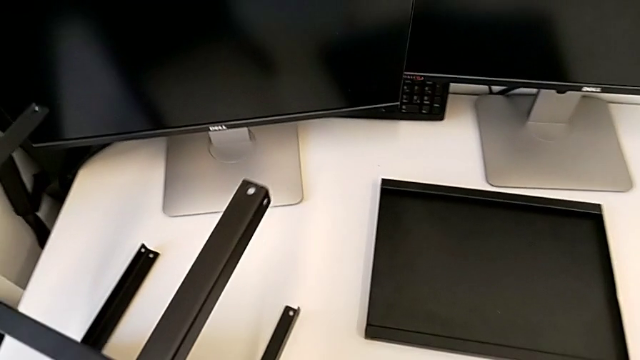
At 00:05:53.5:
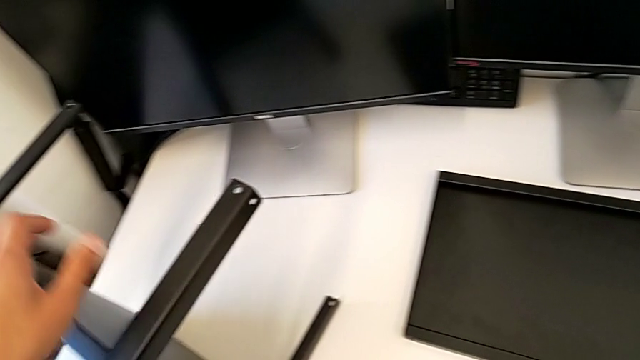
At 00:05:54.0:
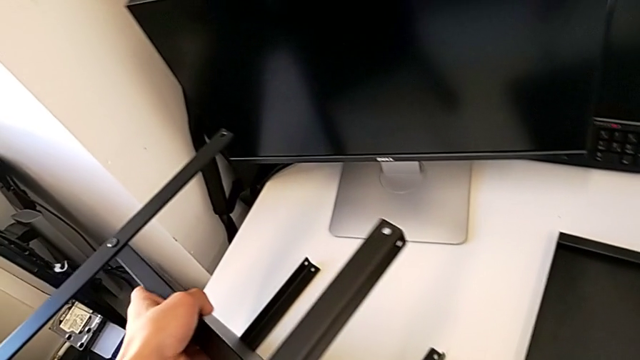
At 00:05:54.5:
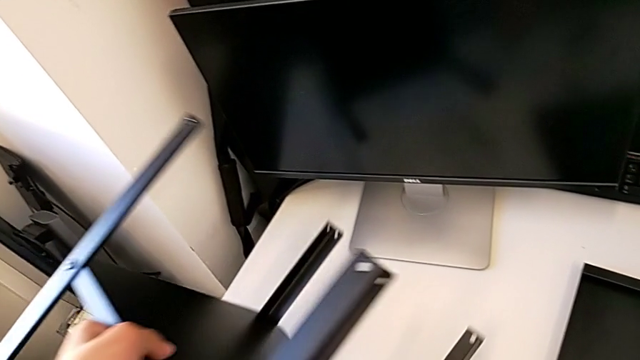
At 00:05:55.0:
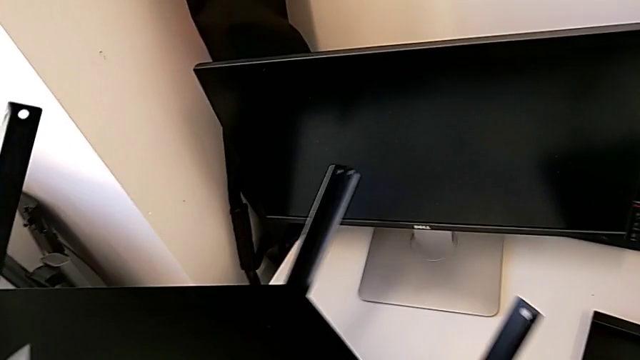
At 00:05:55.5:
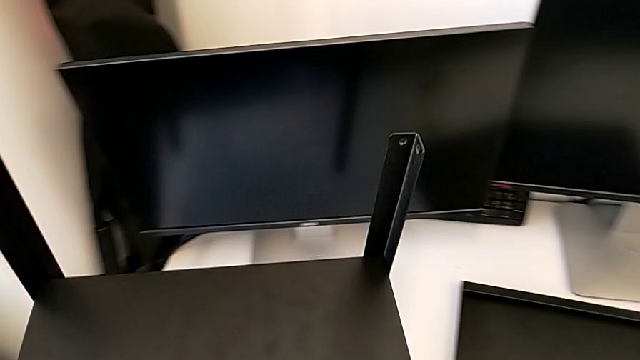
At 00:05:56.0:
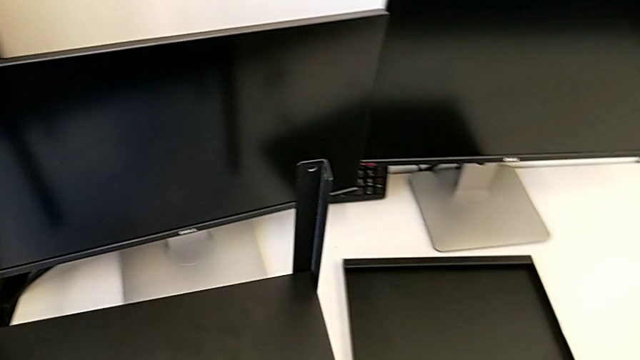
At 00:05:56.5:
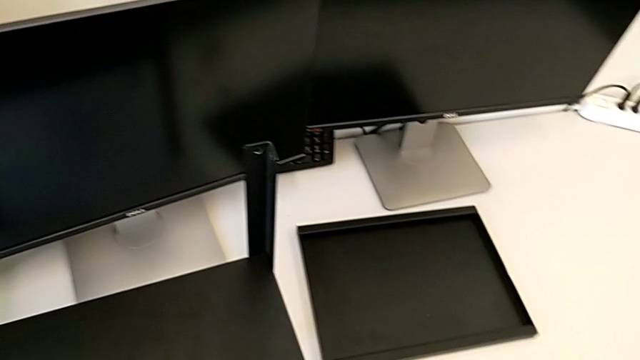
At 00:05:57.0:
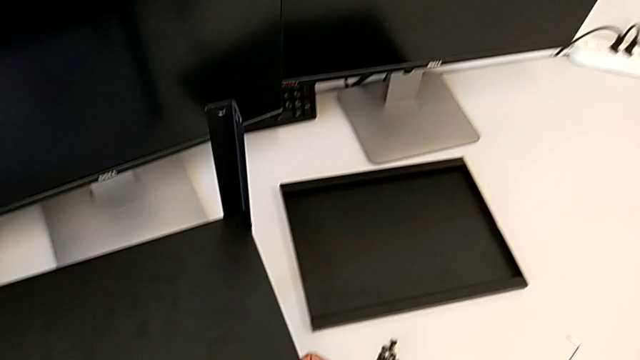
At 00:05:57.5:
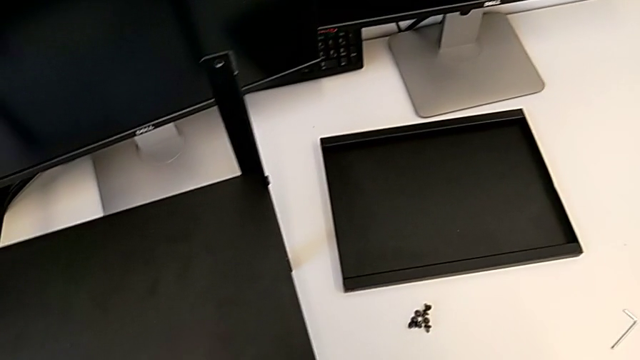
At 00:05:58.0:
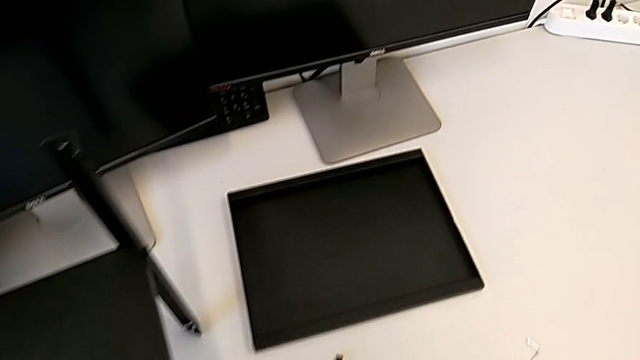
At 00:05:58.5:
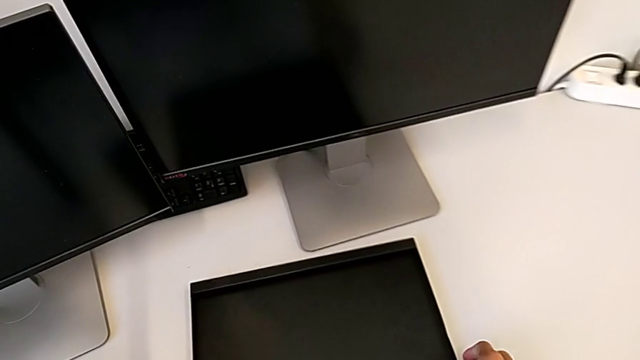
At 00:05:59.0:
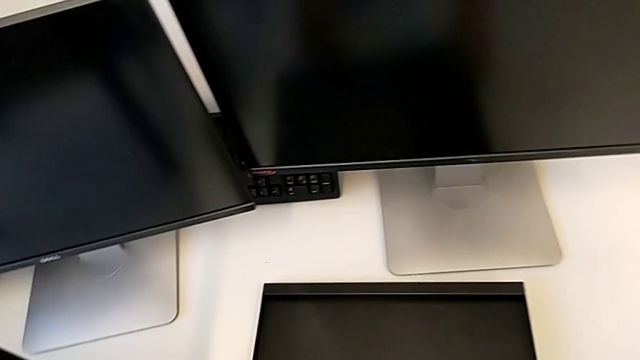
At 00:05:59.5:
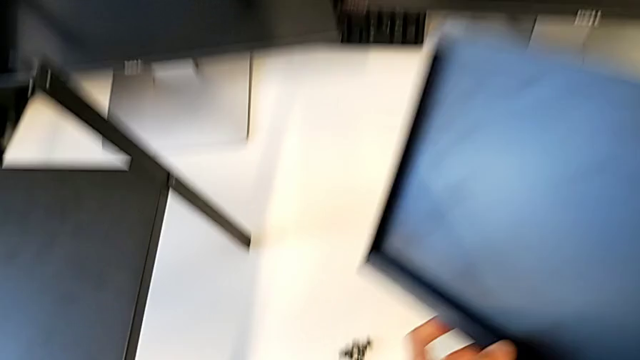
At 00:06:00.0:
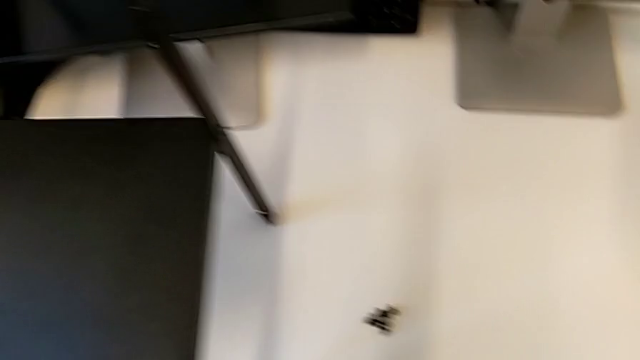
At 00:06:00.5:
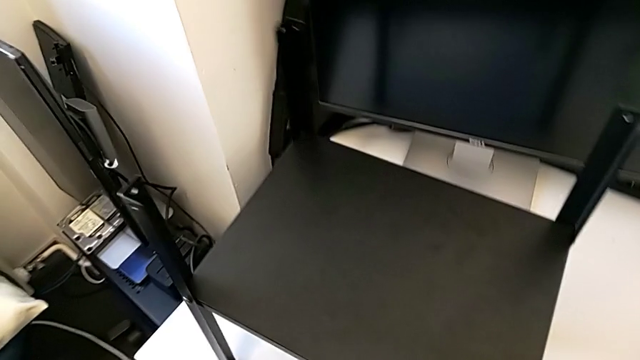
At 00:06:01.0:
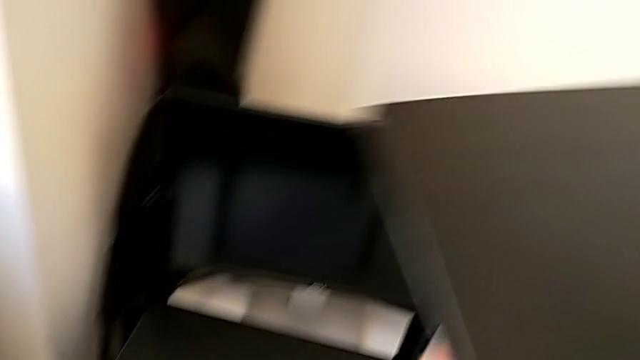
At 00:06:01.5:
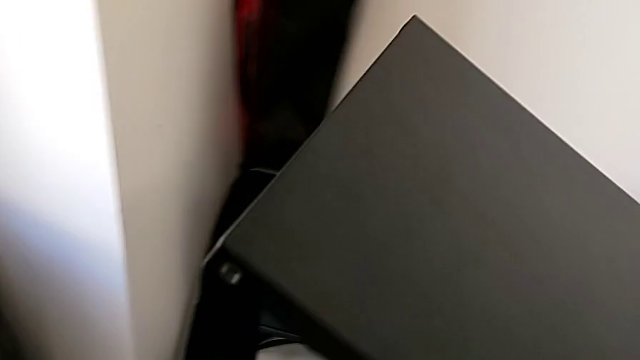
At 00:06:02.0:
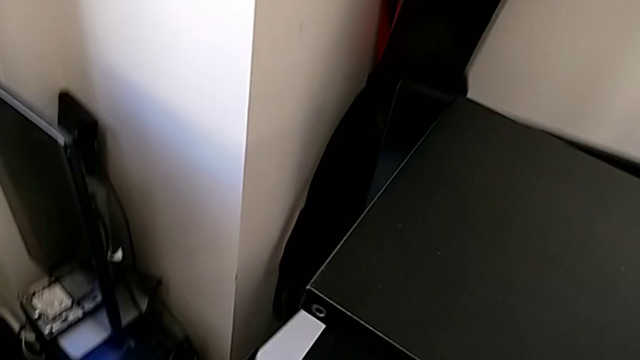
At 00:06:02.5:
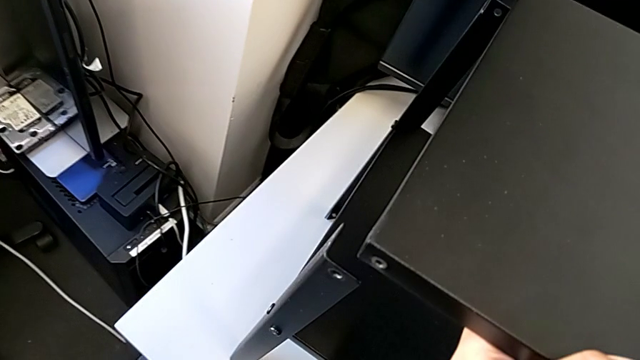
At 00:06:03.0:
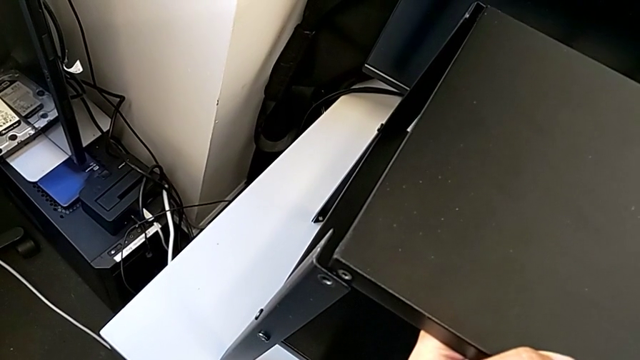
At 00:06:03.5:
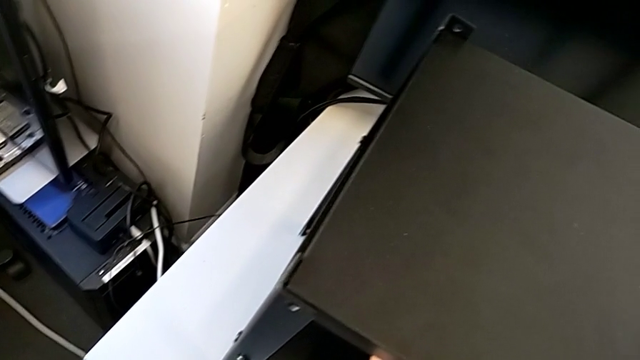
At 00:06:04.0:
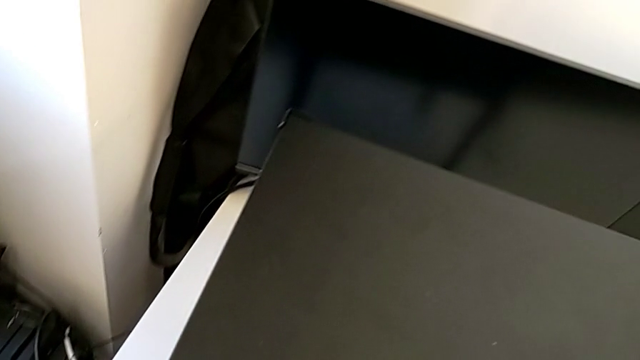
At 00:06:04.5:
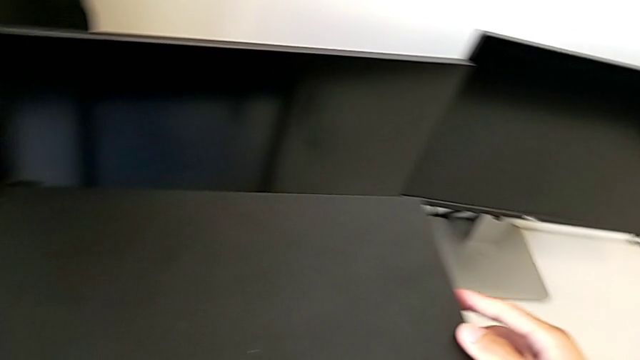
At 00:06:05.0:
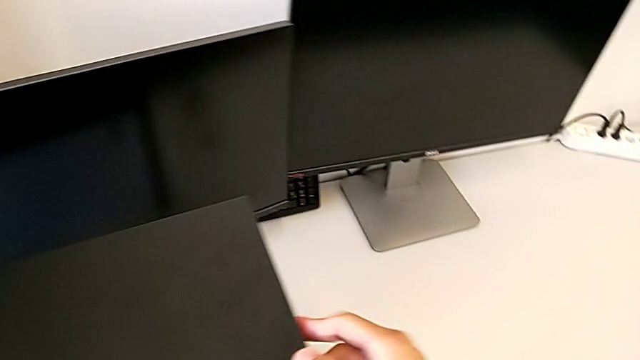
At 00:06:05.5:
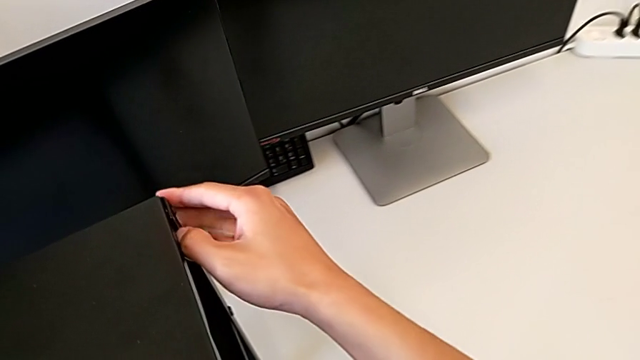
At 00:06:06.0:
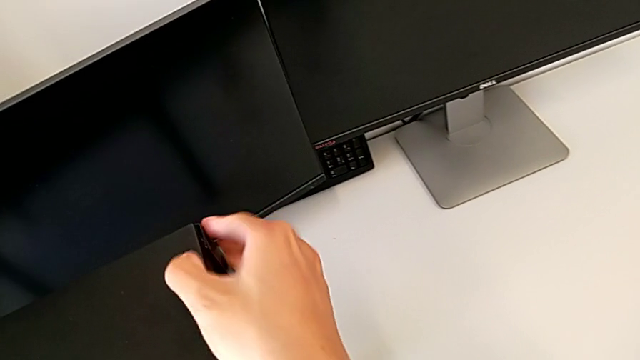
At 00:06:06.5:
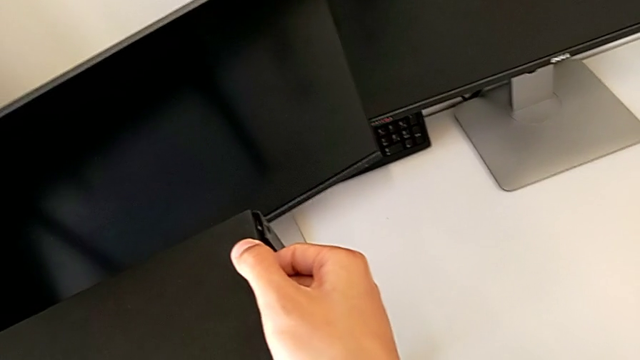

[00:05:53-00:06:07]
The camera wearer assembles the top of the table. They lift the tray and assemble it.

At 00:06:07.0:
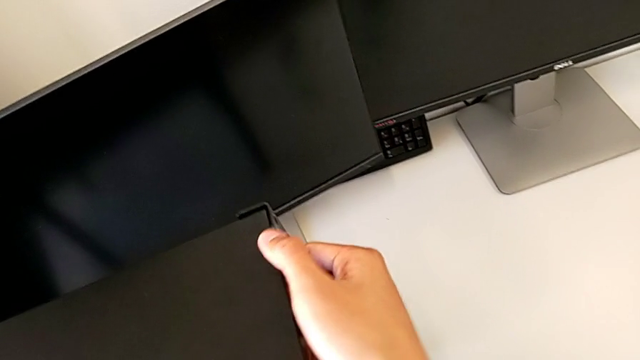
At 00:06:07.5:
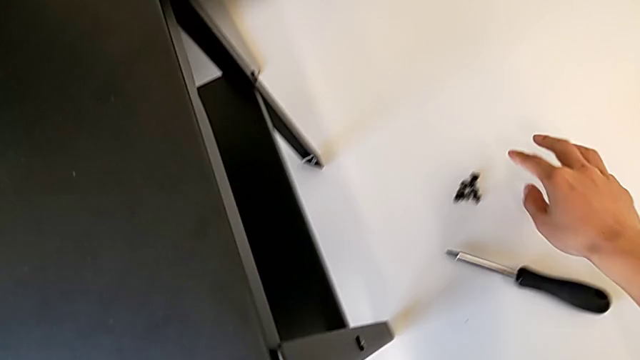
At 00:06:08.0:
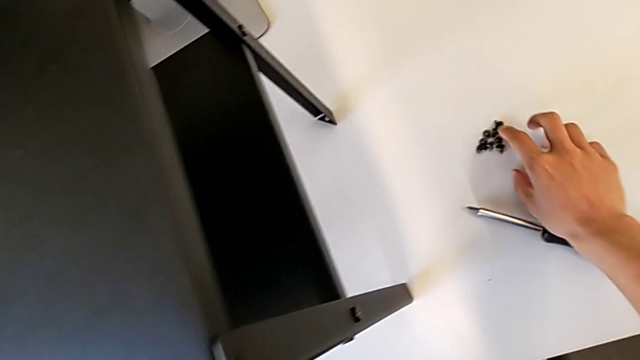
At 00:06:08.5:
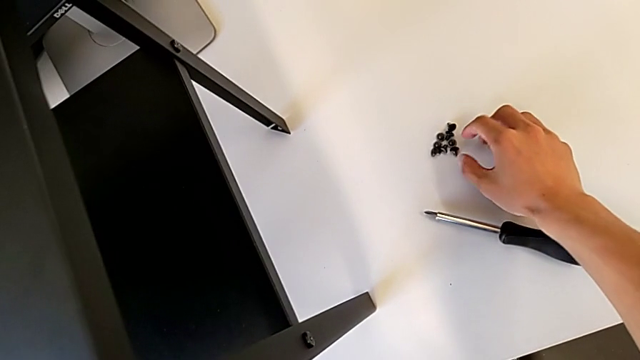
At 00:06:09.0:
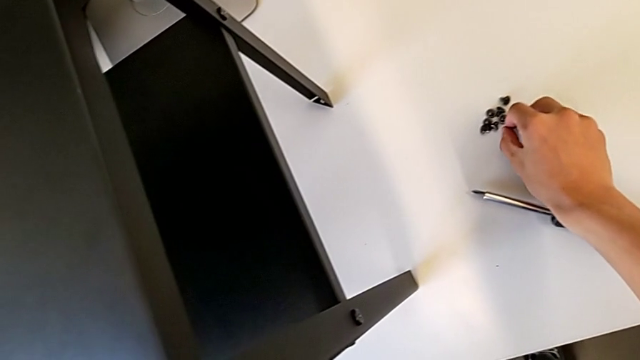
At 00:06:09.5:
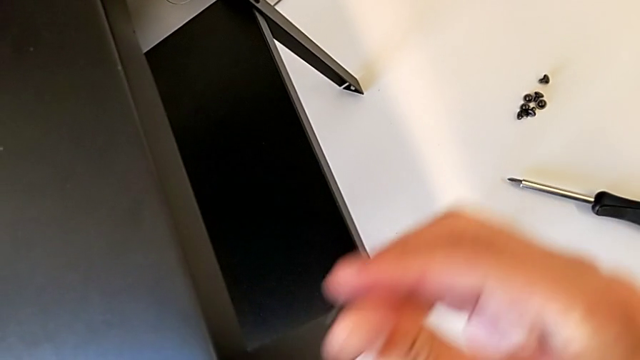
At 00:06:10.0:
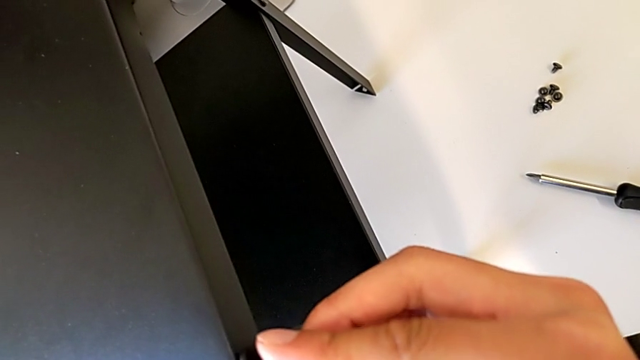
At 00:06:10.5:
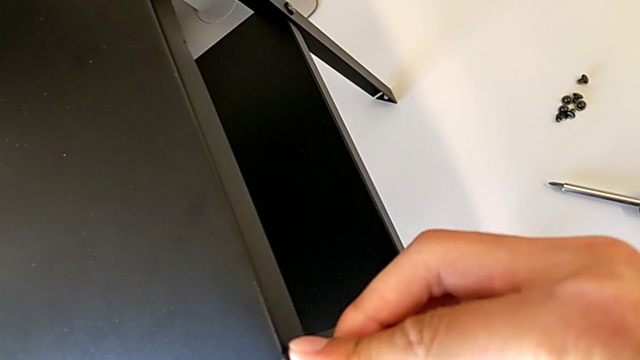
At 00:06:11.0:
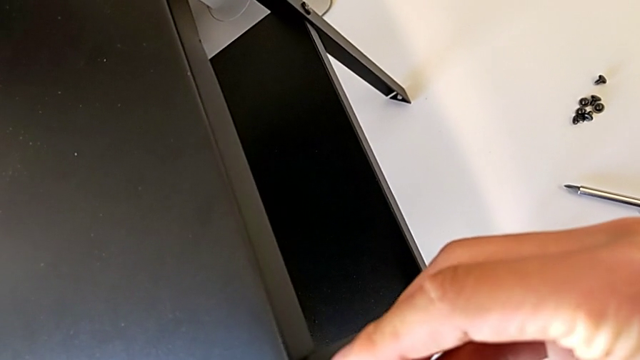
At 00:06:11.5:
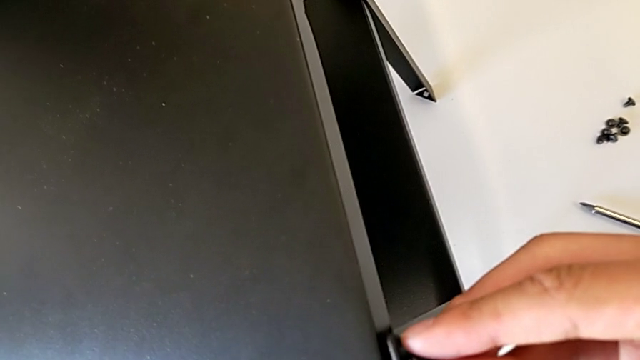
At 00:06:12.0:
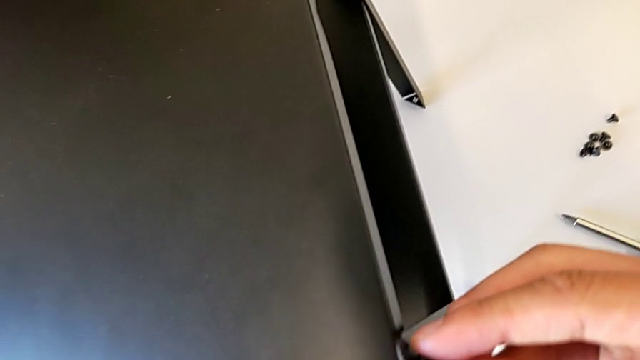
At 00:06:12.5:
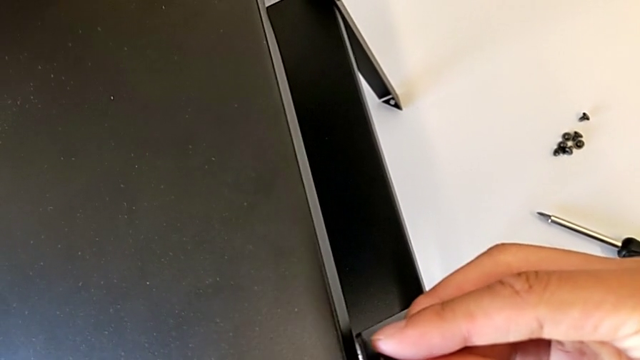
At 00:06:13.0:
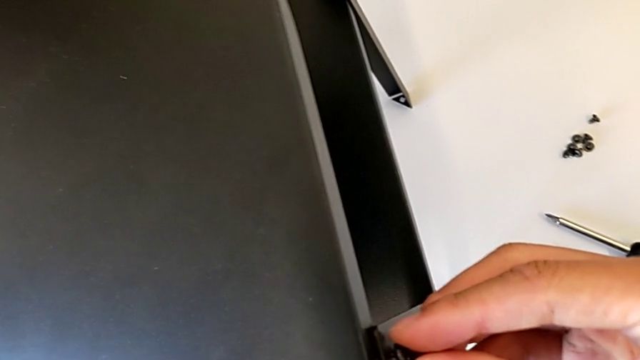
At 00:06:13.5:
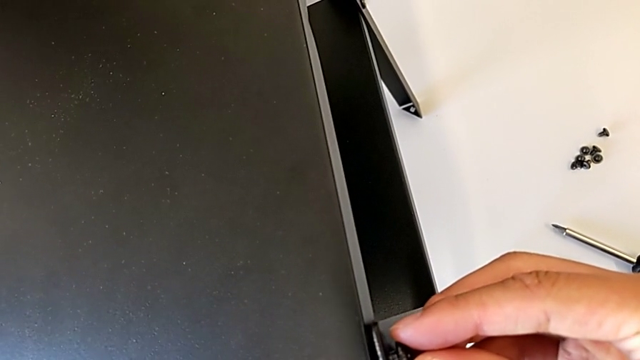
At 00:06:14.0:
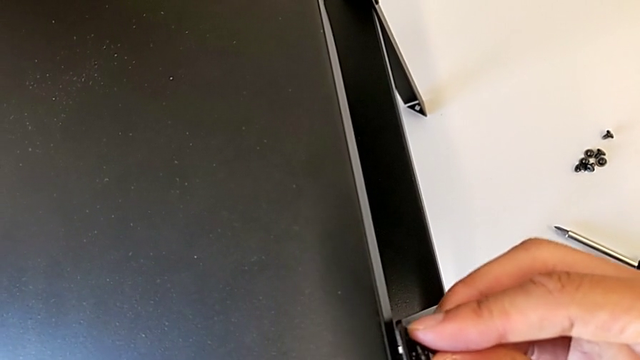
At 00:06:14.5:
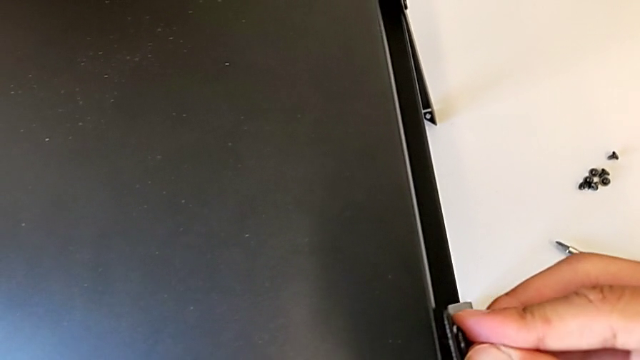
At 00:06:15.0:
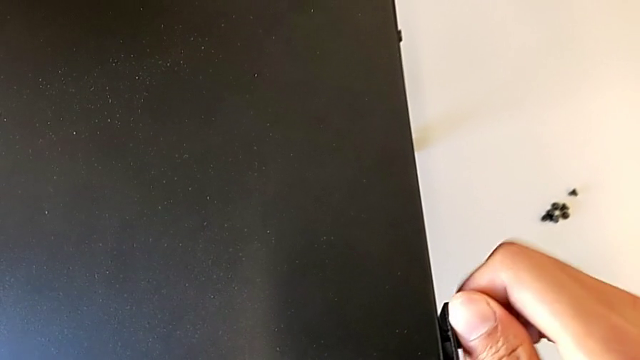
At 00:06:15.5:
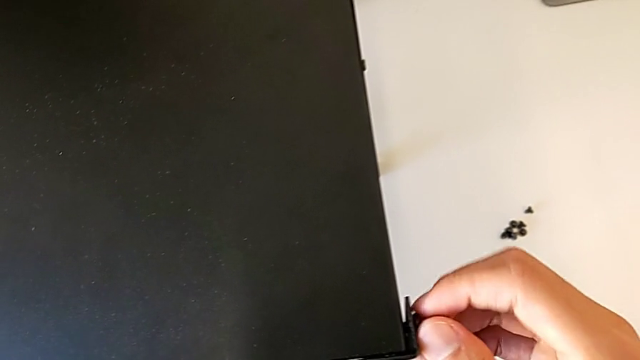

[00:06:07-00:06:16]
The camera wearer is screwing the first leg into the top of the table. They approach the hex socket head and screw the first hex socket head.
